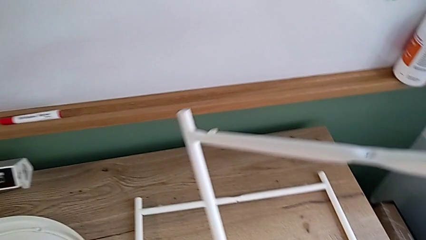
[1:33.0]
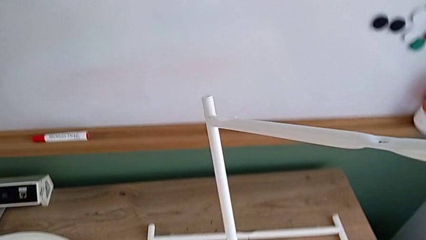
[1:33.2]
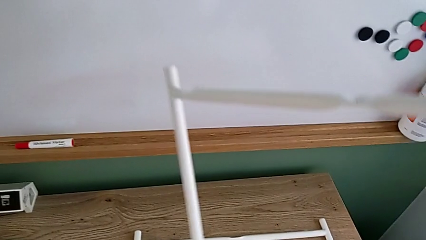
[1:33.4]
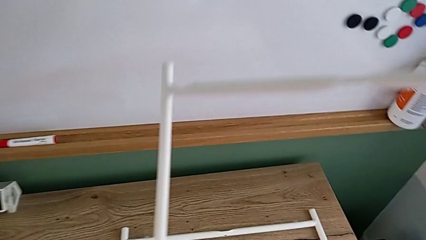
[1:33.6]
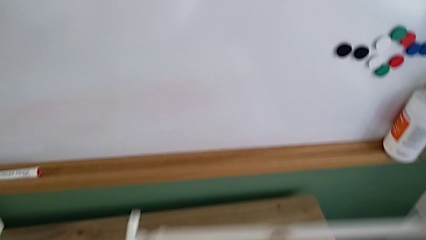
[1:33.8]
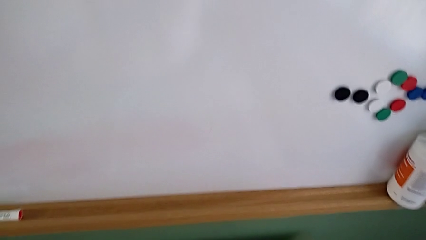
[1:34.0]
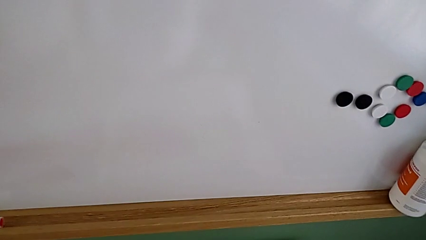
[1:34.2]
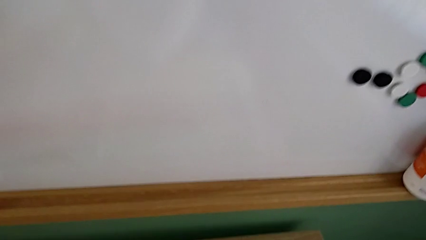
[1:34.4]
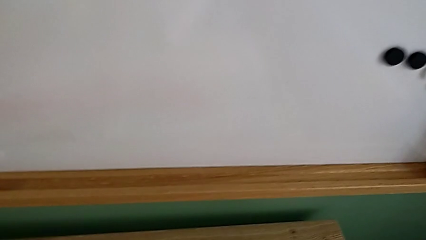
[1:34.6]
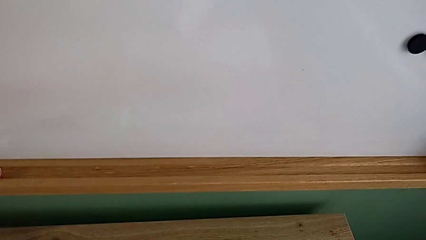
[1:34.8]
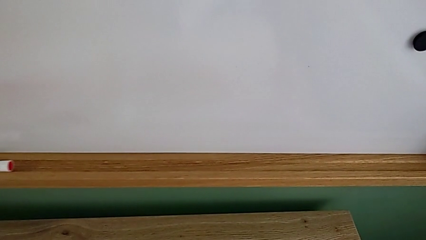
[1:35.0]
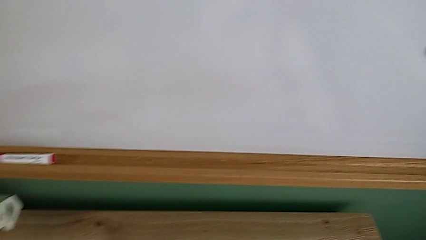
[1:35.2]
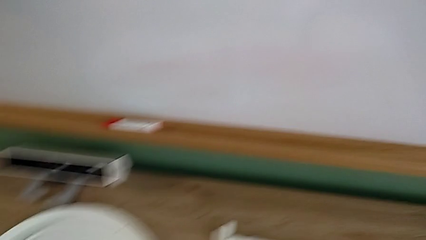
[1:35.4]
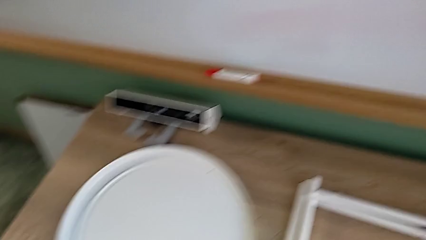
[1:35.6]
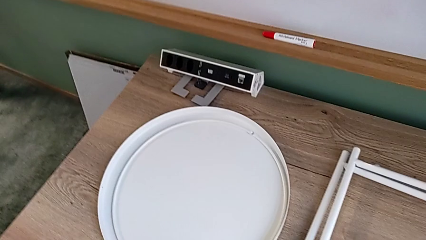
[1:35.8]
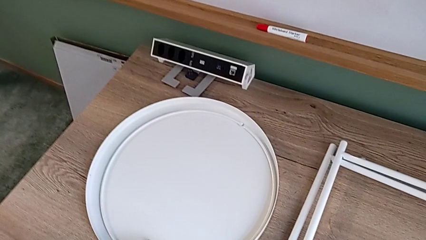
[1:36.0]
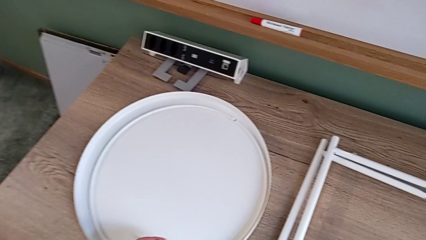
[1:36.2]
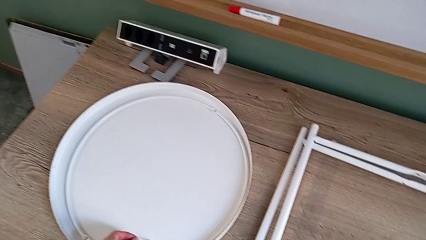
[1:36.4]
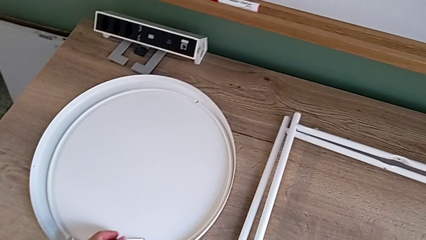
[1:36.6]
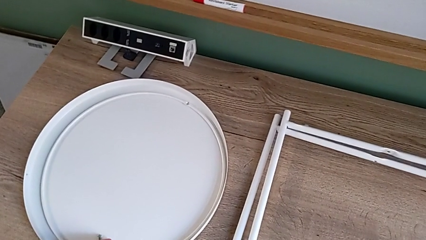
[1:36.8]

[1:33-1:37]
The camera wearer is disassembling the legs of the object. They place the second leg and place the Allen wrench.
